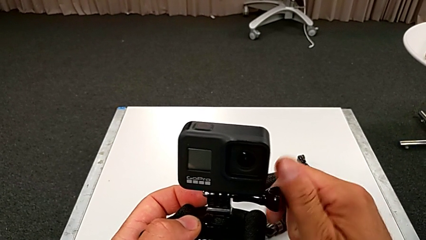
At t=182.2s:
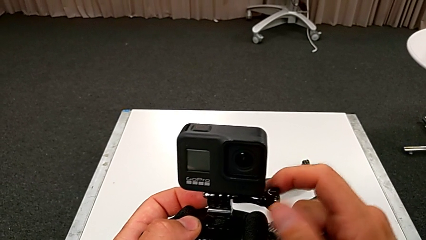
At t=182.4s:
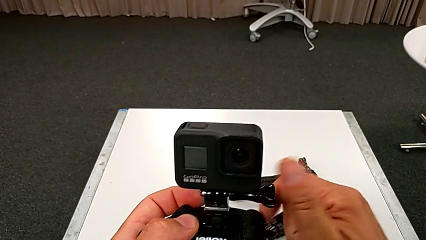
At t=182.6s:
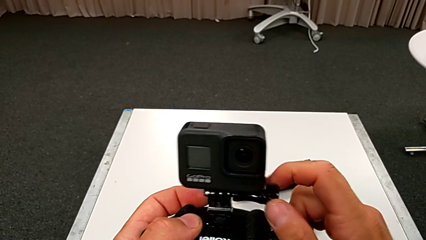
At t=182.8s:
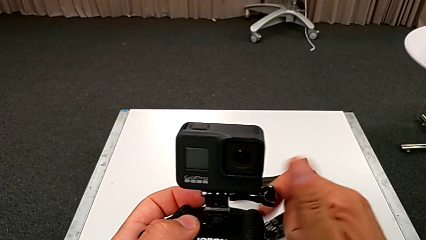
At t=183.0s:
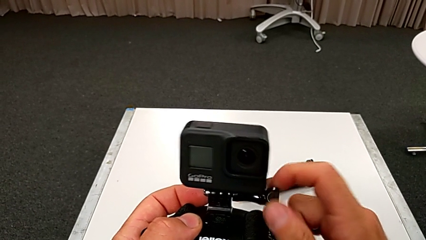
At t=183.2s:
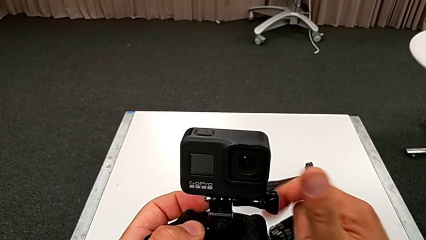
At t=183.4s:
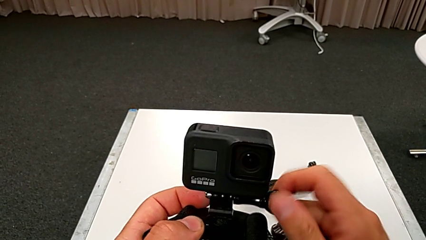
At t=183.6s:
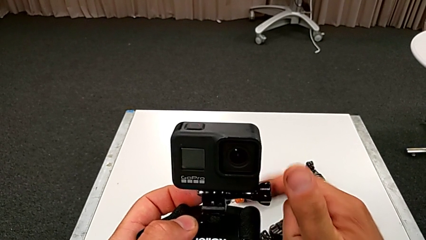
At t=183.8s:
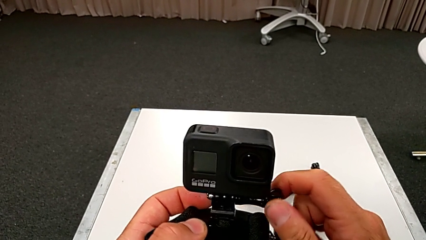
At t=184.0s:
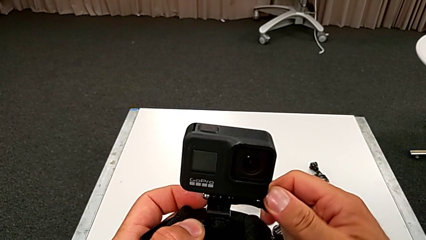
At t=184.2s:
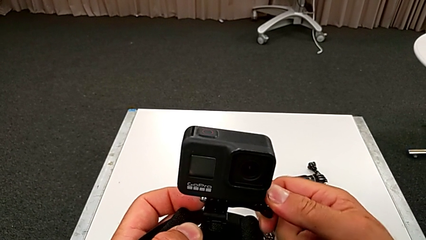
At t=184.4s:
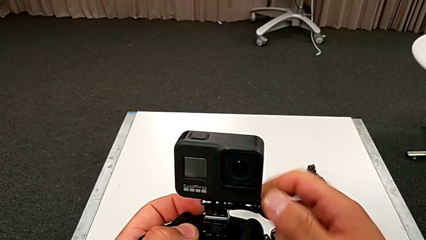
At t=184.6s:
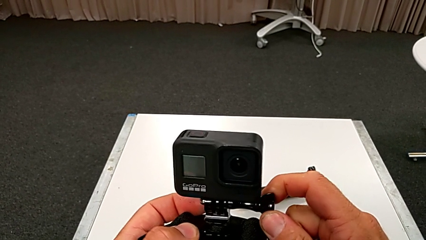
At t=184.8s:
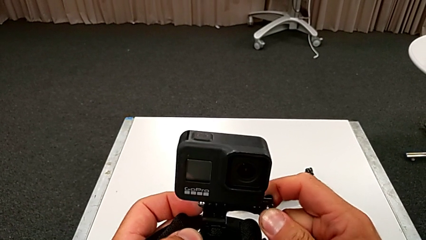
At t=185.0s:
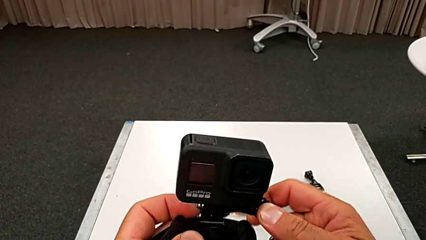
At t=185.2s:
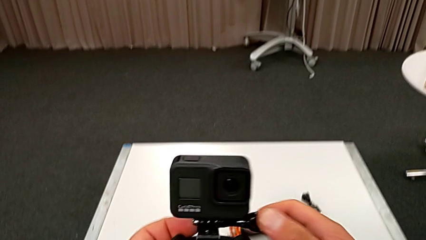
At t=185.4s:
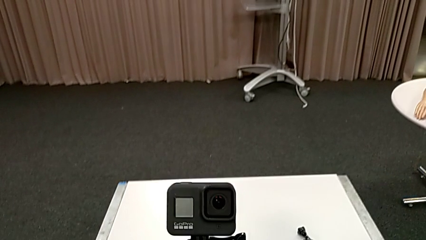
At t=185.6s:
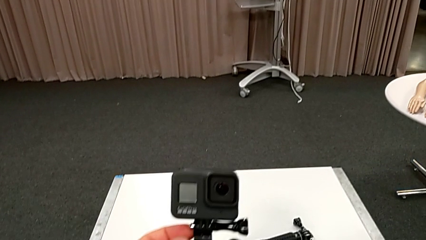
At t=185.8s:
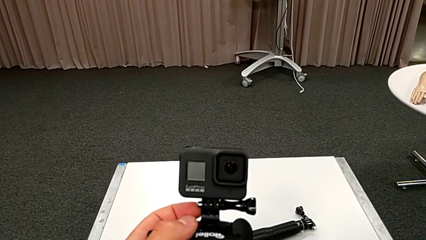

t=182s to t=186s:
The camera wearer is screwing the strap tightly. They screw the screw.

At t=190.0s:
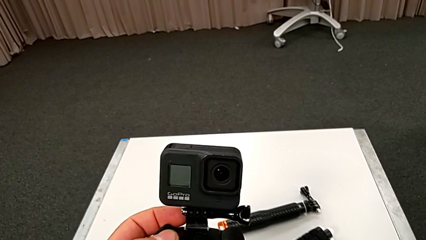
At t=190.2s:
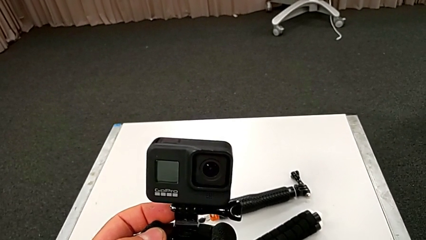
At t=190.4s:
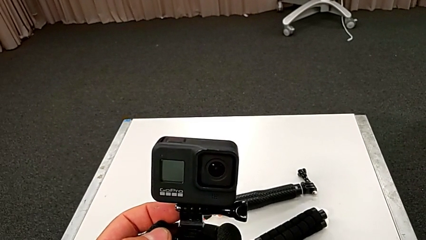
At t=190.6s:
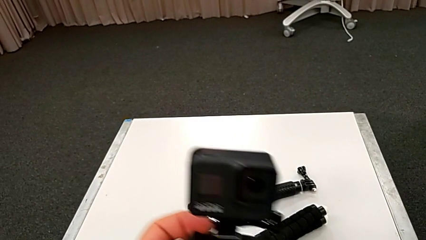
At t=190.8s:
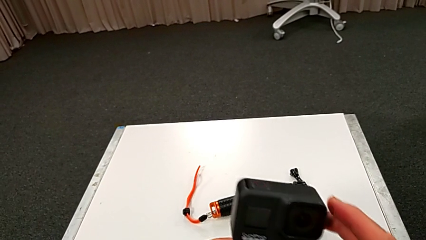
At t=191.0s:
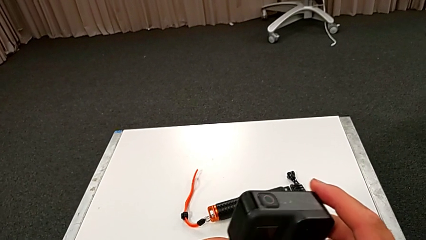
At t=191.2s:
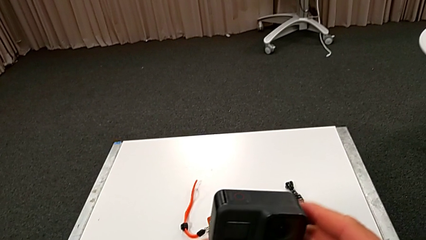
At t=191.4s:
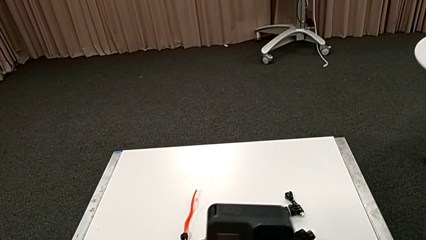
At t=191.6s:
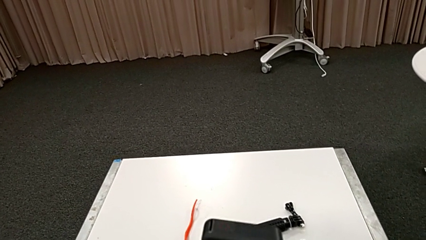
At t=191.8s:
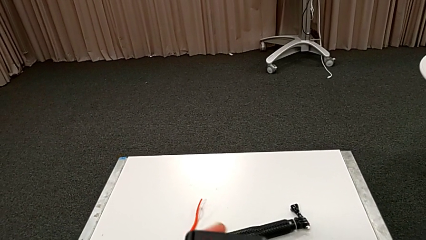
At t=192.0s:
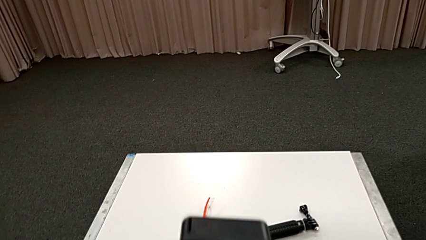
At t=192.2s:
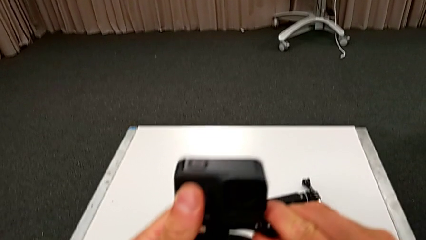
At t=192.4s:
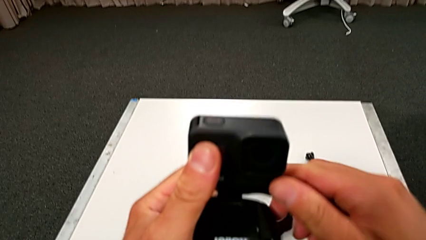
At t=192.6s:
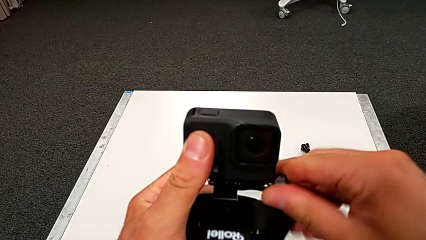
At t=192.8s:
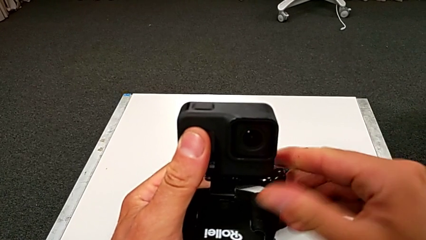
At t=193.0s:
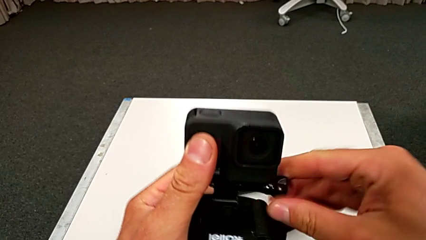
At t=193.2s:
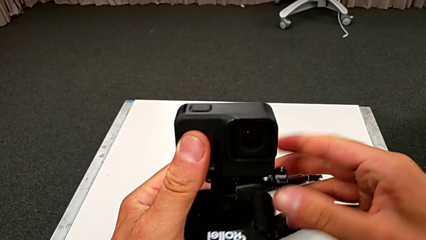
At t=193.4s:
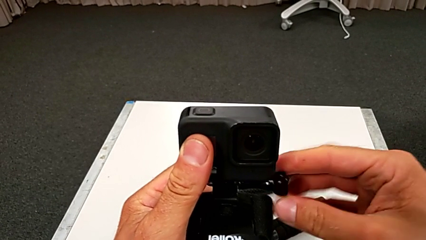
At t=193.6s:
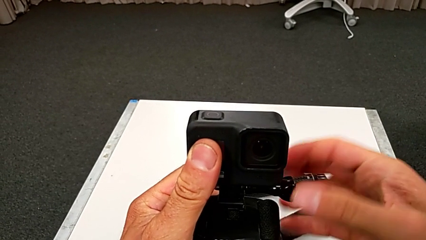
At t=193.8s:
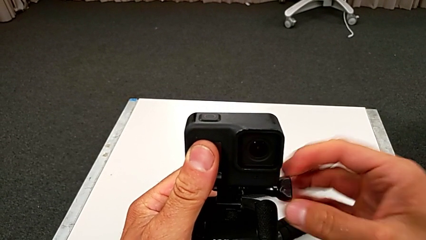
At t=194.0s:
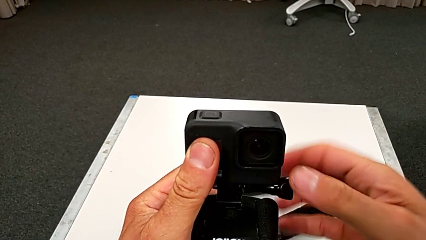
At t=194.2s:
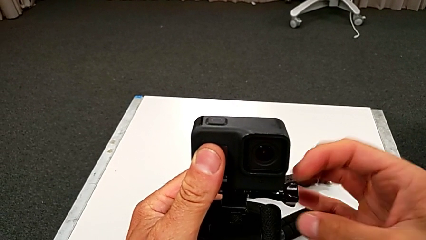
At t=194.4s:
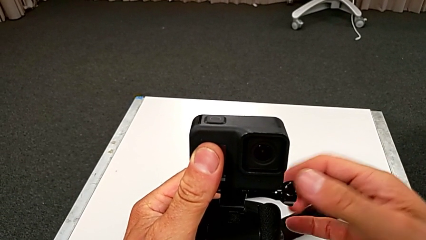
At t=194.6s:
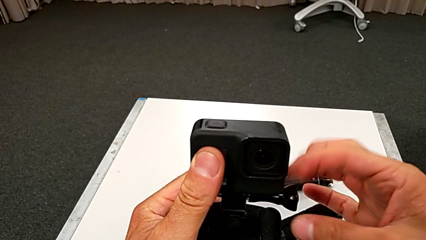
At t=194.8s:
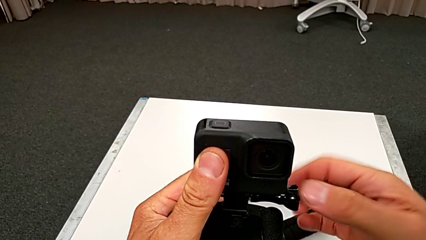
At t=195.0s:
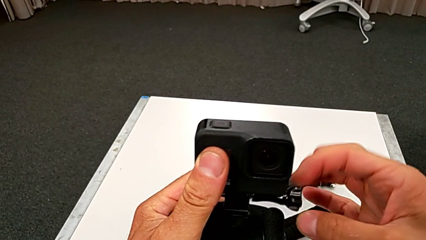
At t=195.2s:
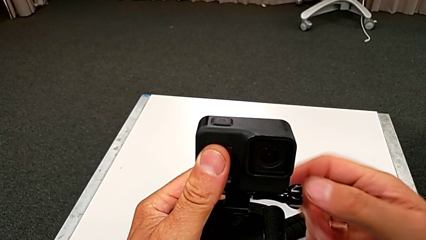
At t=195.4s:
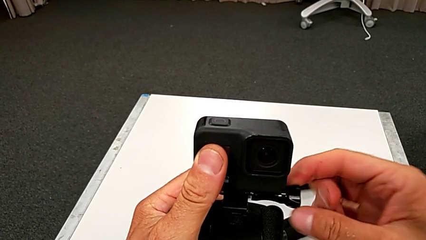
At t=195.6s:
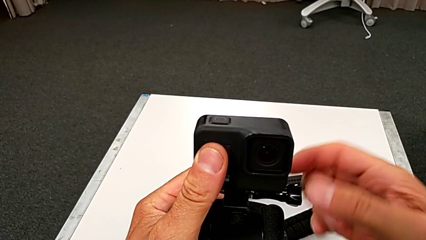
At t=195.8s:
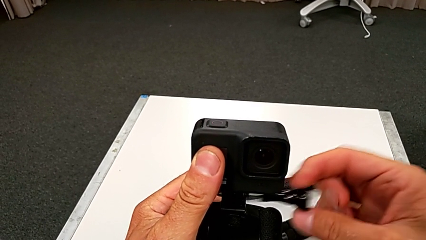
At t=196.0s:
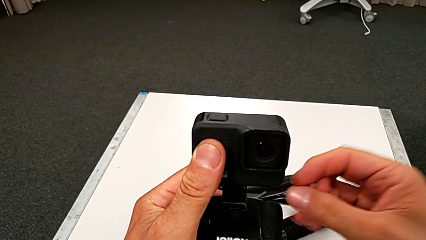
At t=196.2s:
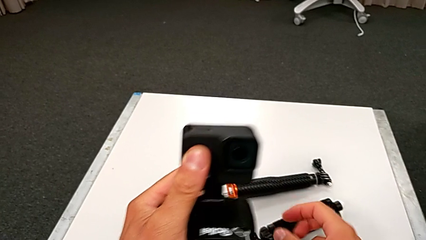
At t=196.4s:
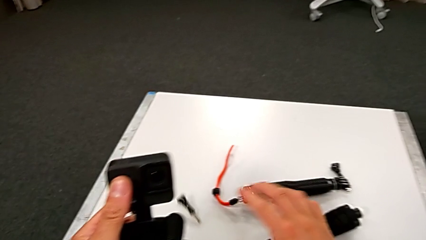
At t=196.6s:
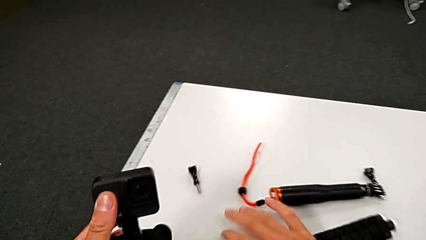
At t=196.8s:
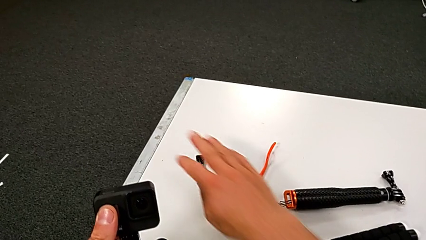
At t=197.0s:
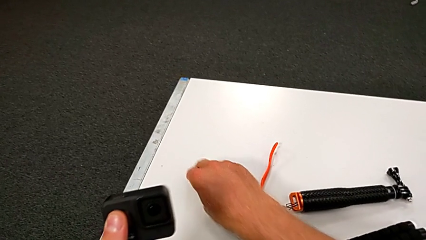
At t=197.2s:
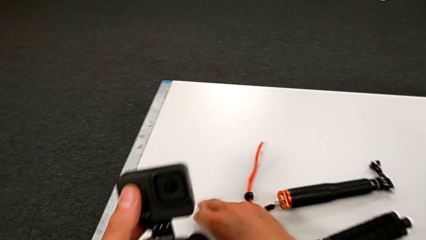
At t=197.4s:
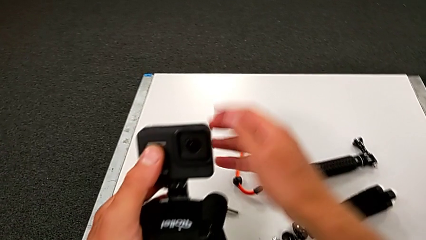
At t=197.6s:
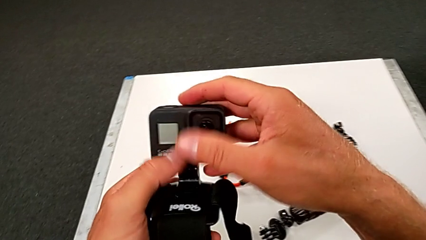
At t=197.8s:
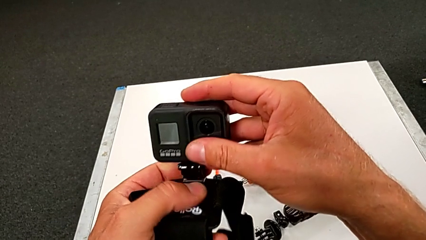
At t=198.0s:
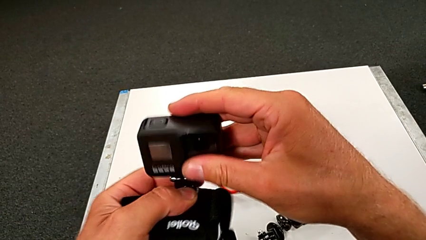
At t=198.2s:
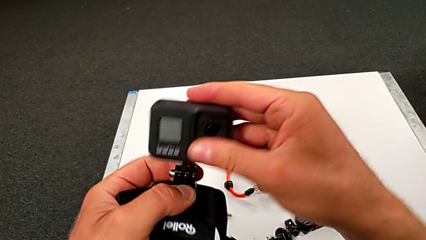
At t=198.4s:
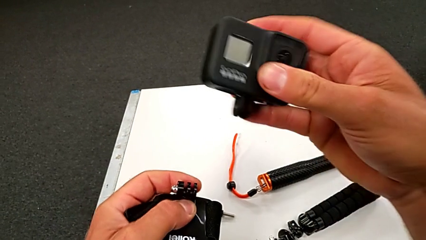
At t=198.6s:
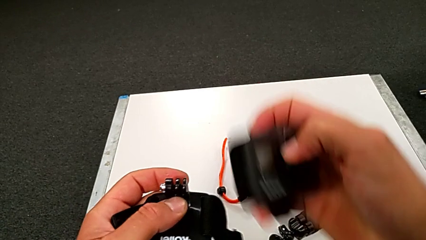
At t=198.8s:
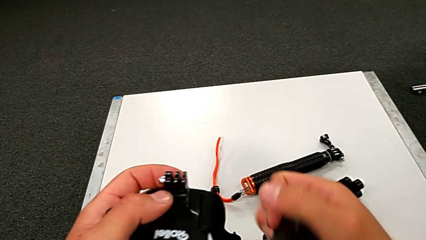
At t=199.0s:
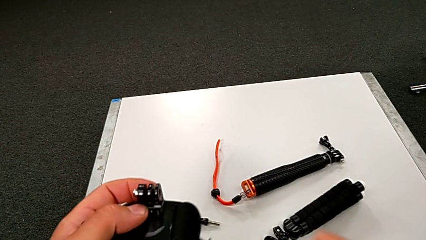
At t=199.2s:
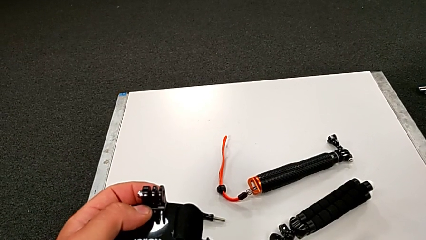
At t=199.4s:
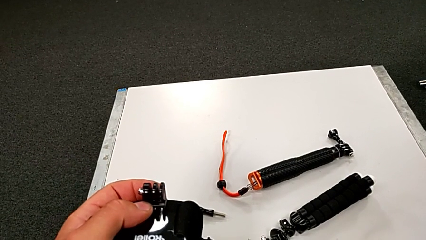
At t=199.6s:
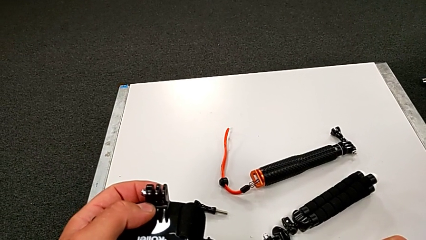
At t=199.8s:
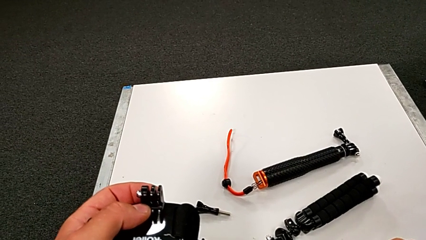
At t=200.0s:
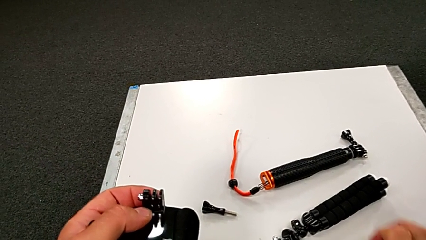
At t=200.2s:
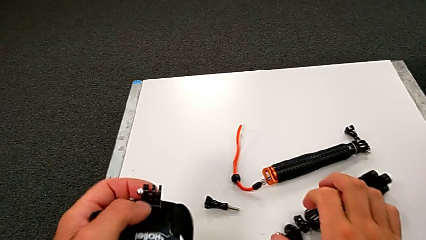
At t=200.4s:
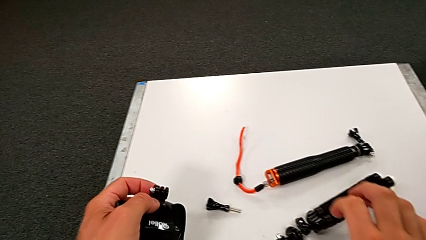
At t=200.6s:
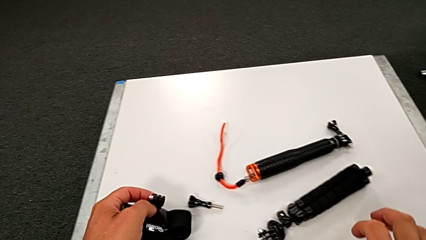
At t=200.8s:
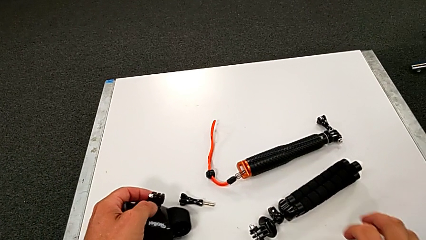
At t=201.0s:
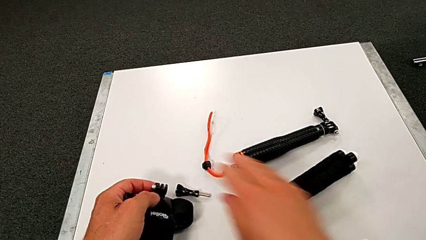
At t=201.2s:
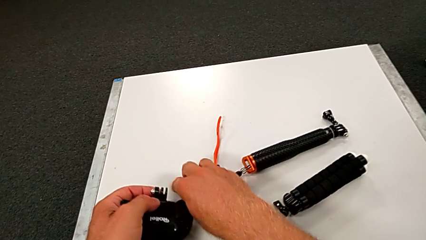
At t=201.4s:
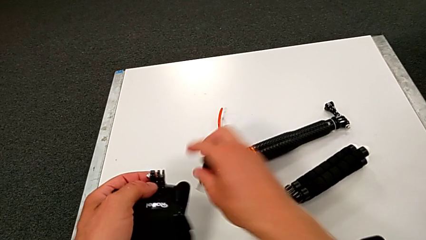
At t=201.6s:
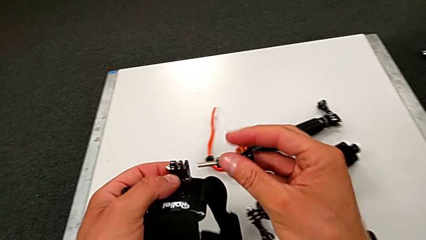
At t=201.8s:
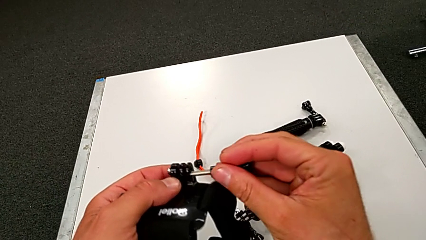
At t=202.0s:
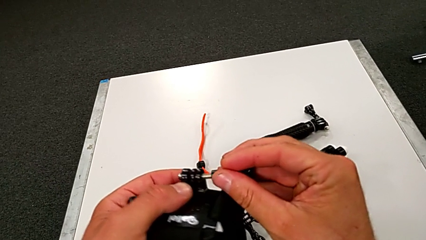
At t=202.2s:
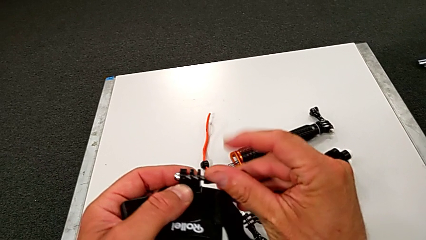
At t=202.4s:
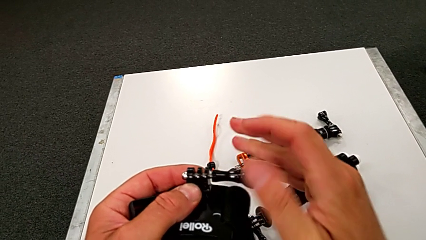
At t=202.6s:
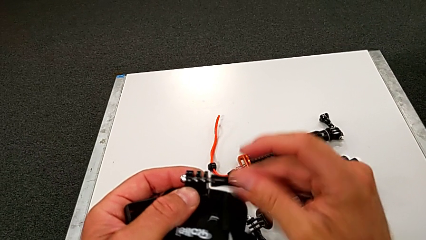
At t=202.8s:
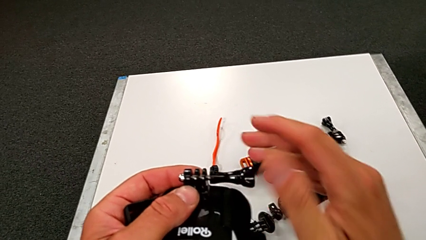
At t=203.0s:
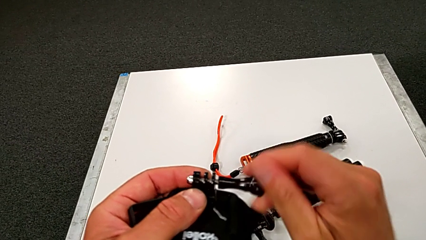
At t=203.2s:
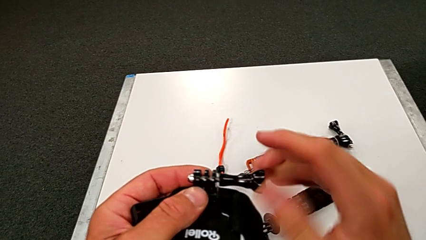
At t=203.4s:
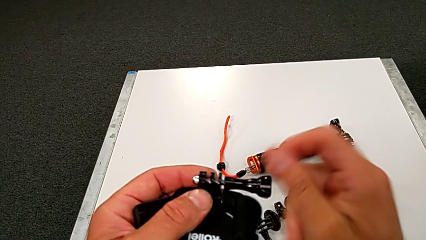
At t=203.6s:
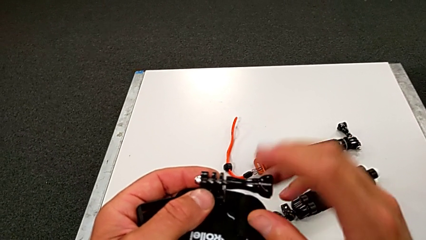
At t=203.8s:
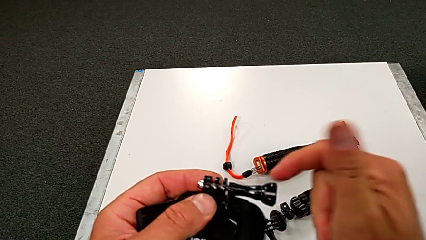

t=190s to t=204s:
The camera wearer is unscrewing the strap. They hold the GoPro and unscrew the screw.
